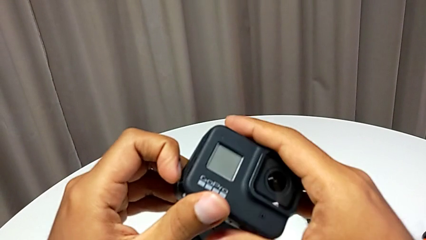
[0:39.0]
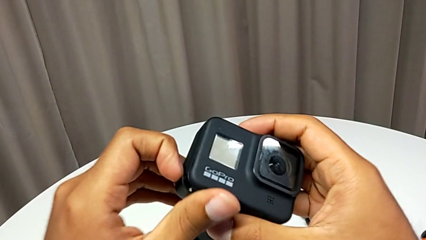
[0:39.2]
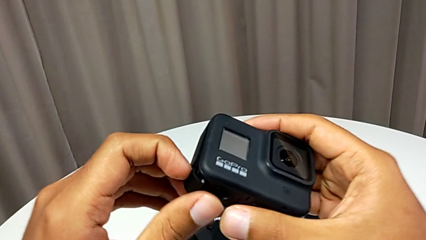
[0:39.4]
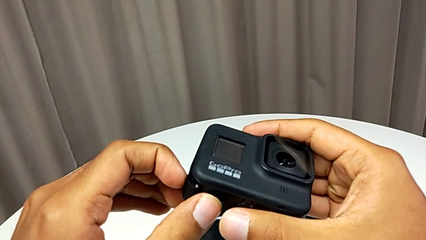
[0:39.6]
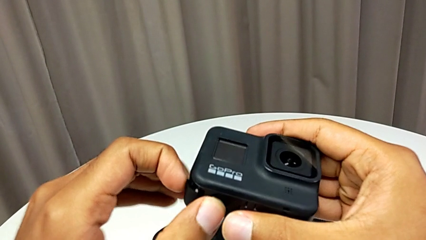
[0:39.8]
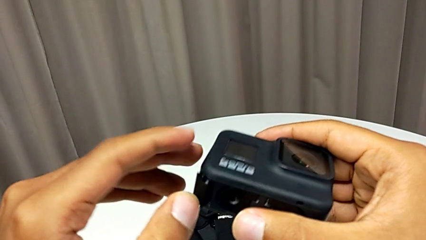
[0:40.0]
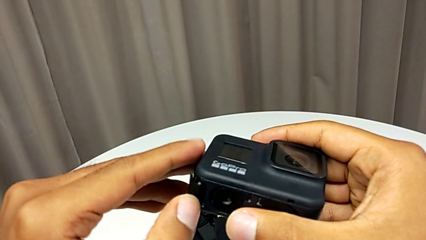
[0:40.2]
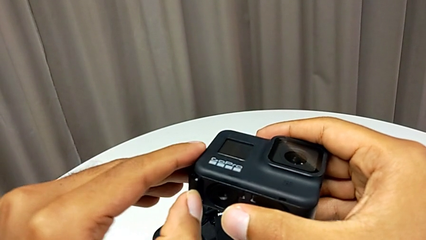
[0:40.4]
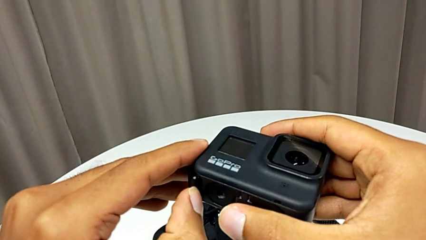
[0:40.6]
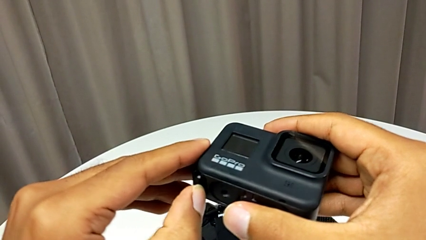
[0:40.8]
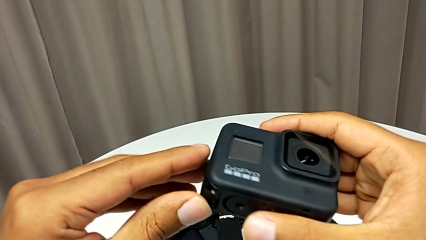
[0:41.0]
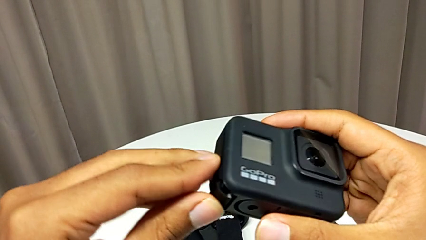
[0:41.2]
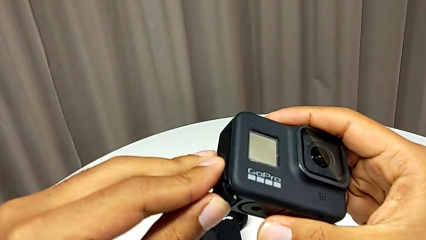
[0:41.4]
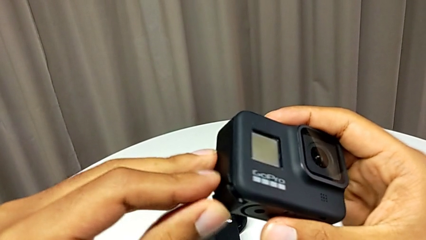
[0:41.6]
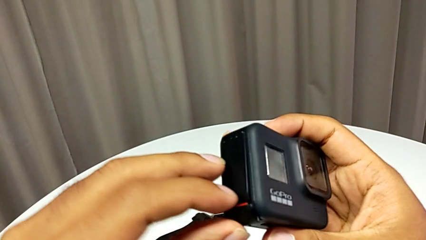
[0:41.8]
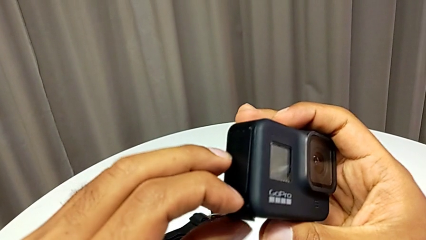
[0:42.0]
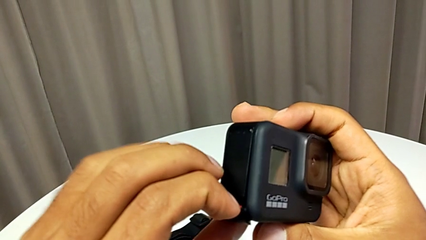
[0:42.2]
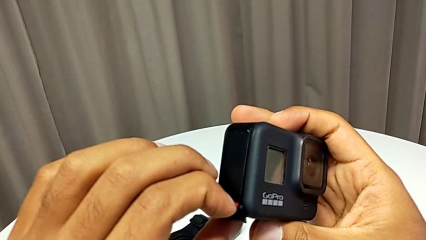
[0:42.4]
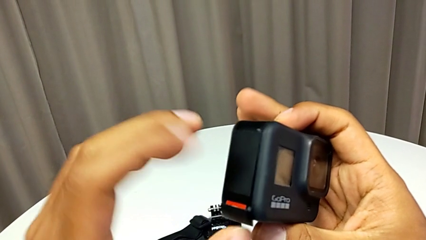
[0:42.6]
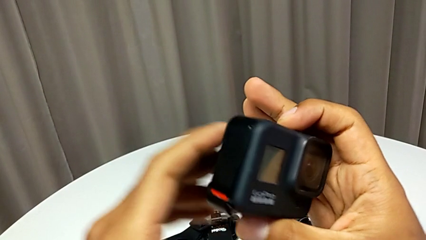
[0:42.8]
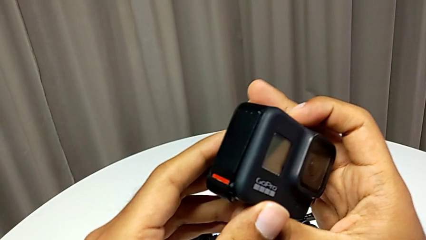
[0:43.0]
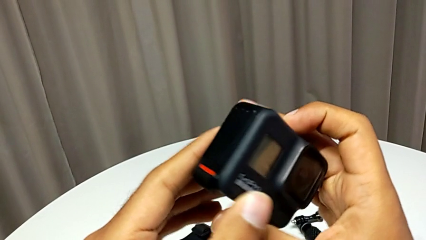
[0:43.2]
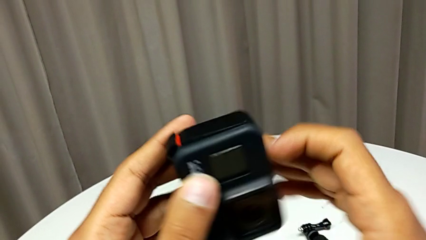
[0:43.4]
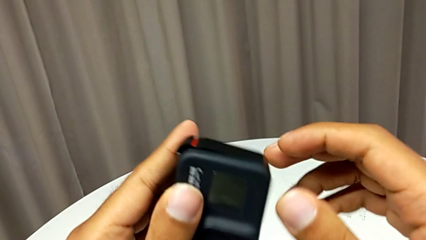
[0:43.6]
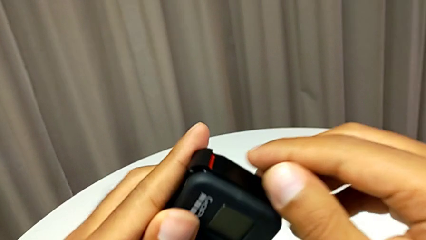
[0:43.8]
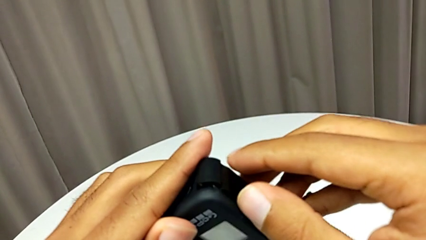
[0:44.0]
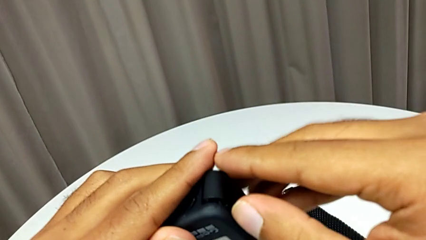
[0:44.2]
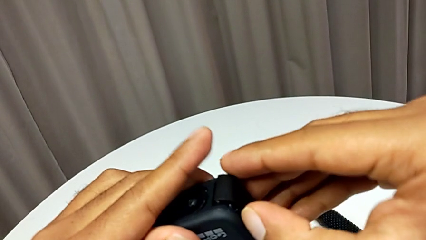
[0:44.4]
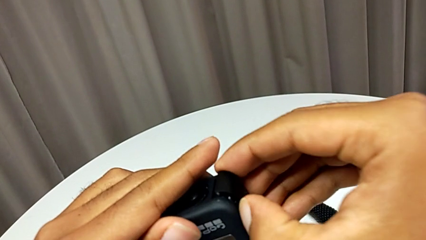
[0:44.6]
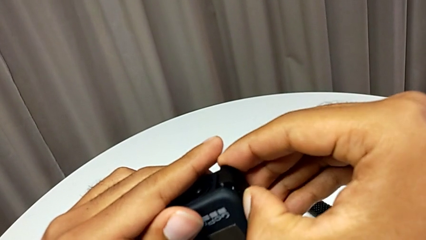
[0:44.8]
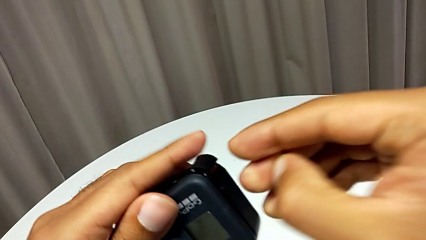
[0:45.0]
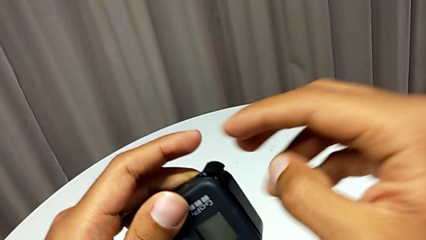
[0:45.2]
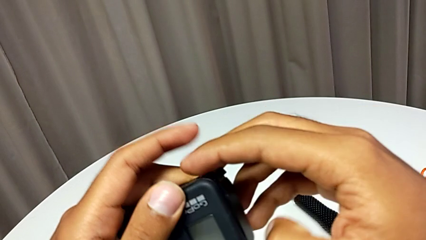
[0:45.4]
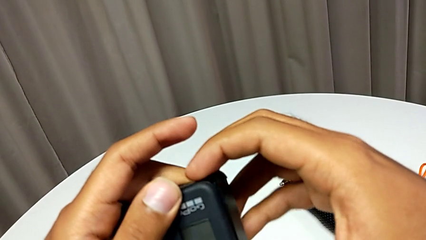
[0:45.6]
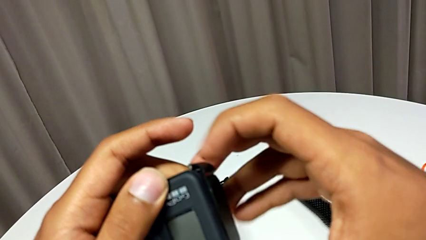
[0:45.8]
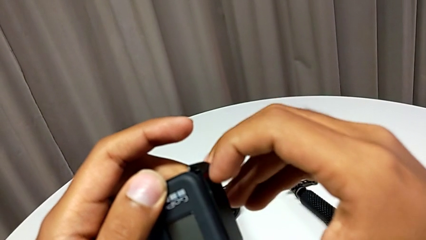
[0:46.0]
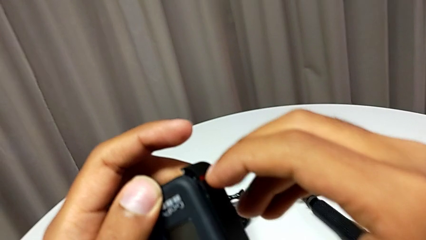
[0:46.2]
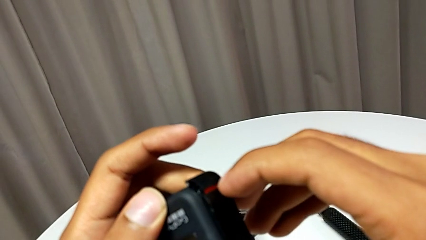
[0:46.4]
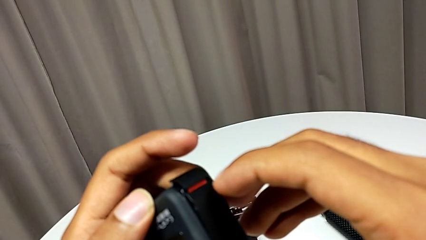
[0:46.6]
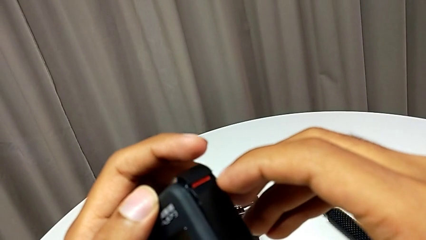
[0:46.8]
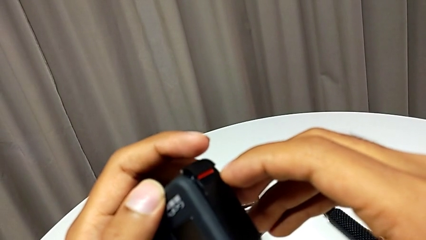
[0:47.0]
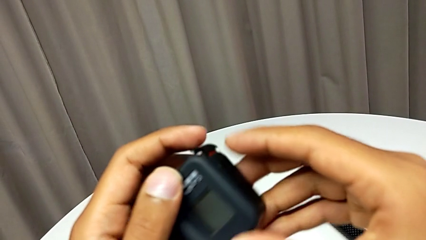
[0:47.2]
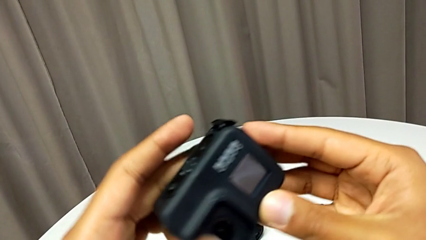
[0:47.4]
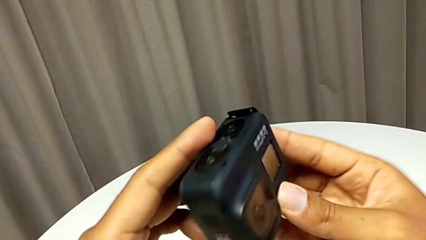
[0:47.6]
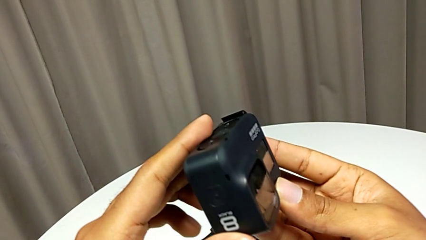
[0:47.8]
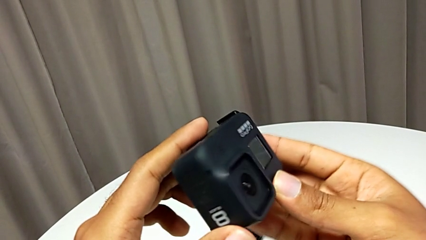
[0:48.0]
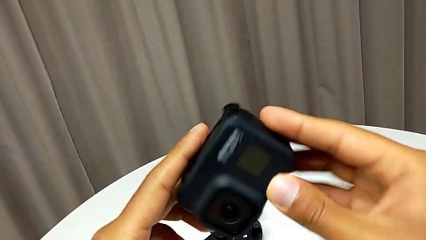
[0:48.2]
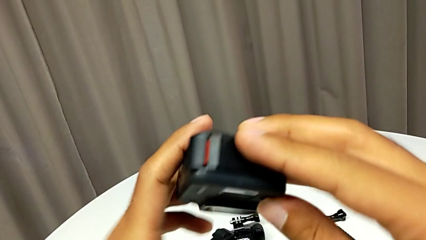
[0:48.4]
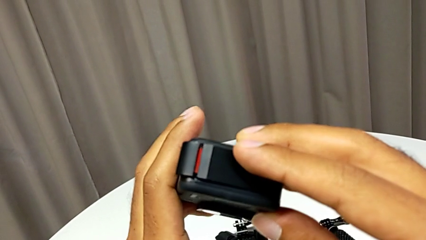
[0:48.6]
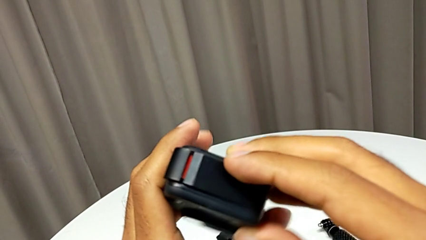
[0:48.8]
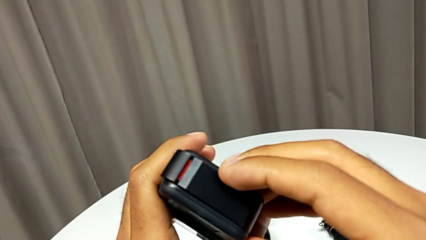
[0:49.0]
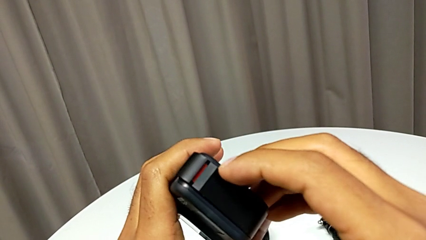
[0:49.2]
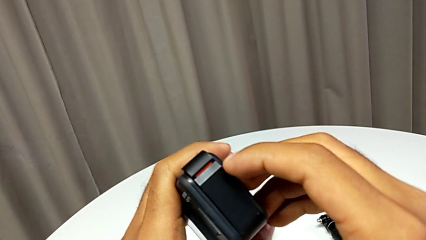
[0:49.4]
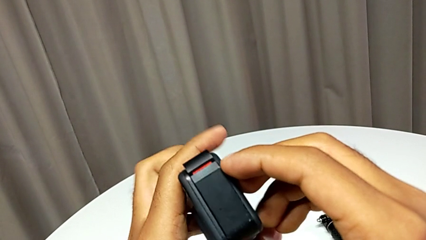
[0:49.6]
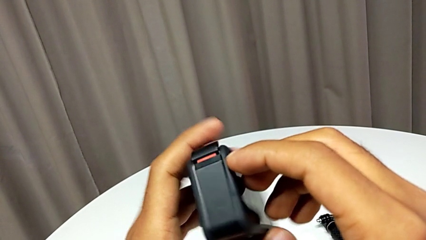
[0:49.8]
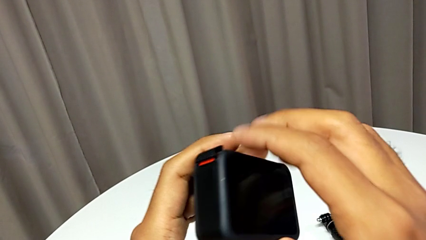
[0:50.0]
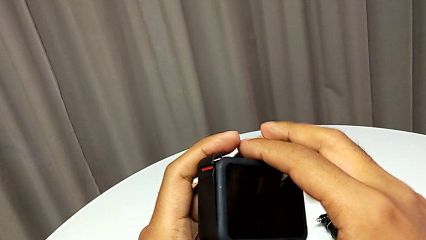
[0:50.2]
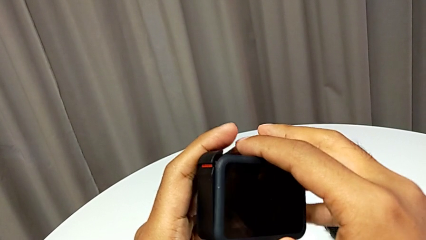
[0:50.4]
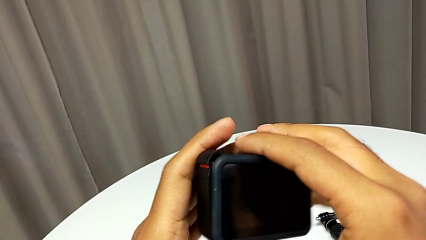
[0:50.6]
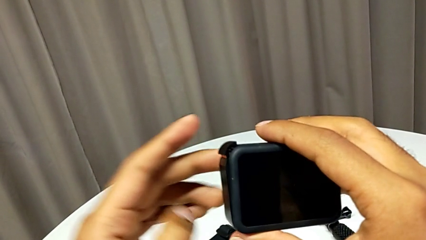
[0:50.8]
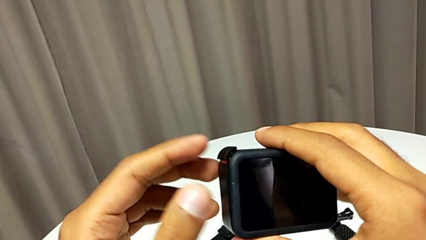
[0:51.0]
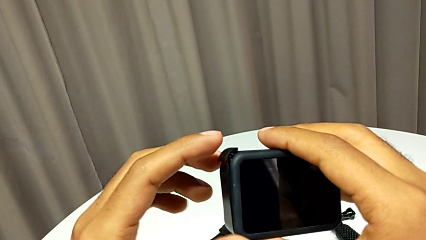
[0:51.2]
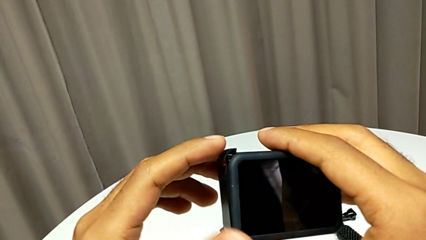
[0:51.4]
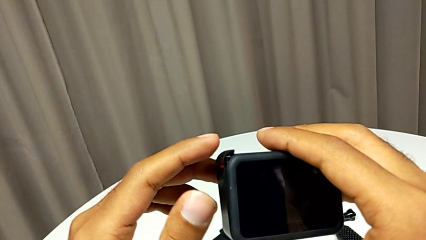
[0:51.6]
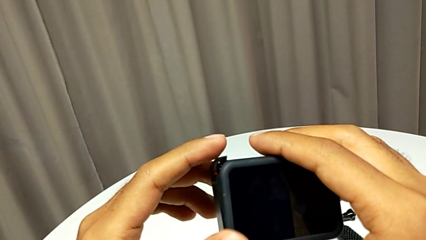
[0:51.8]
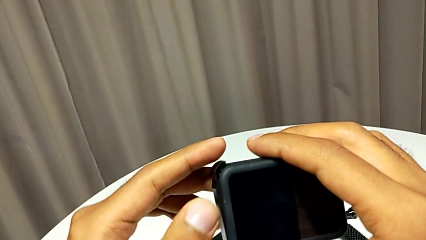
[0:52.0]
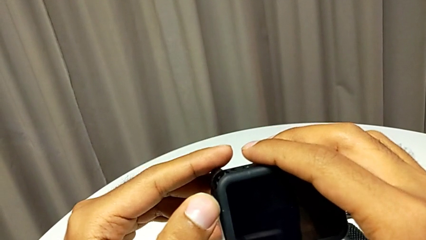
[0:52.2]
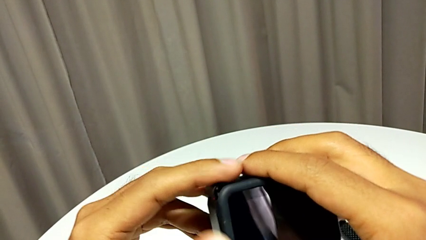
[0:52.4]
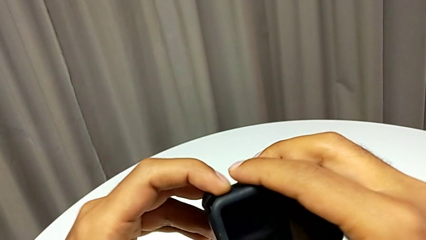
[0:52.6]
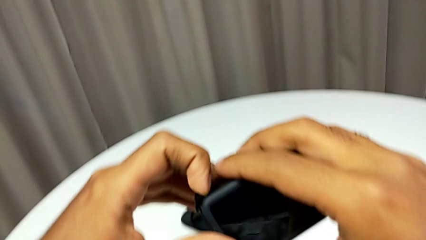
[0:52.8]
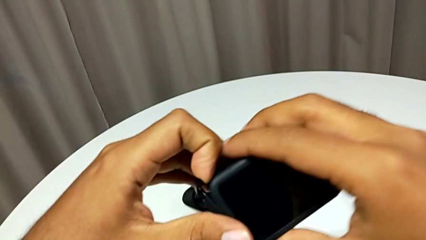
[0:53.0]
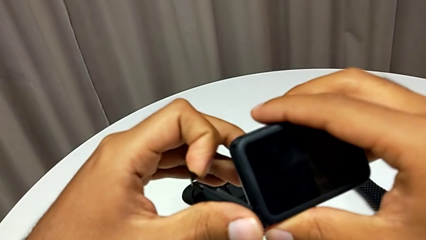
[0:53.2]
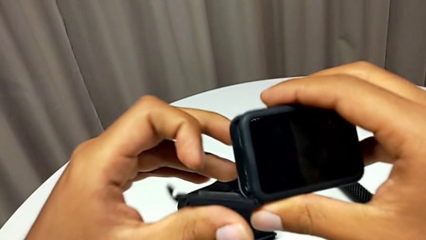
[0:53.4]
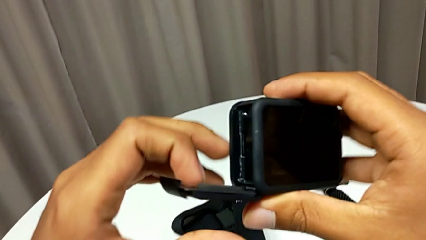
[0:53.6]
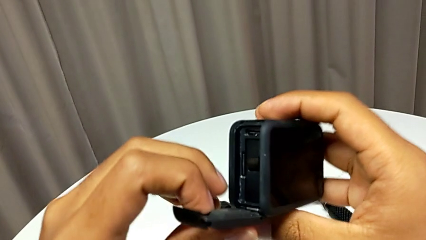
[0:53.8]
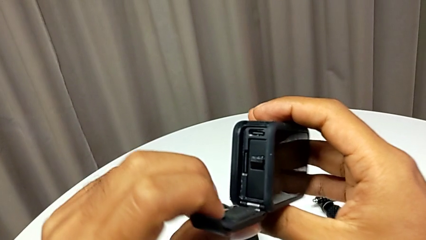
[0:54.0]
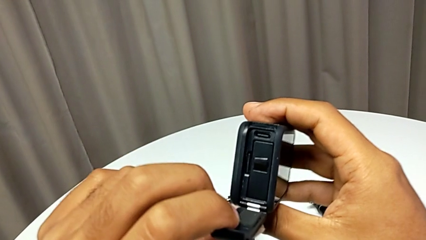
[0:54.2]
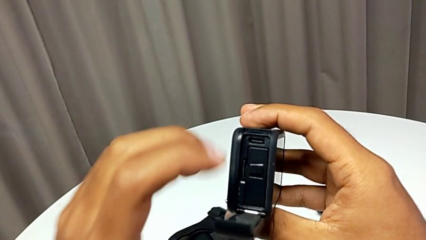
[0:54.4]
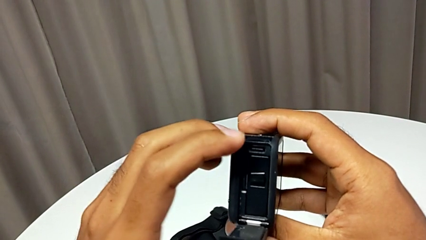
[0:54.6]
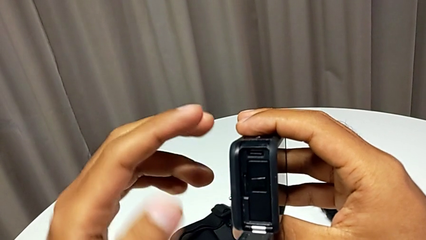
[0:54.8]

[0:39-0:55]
The camera wearer is opening the battery door. They keep wrongly opening the battery door.
